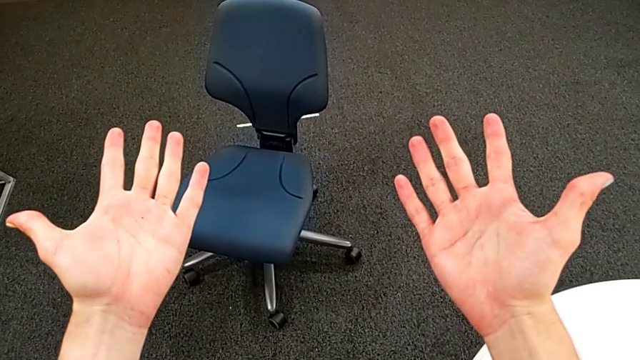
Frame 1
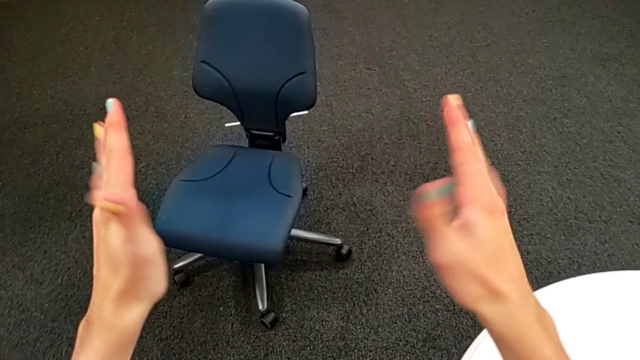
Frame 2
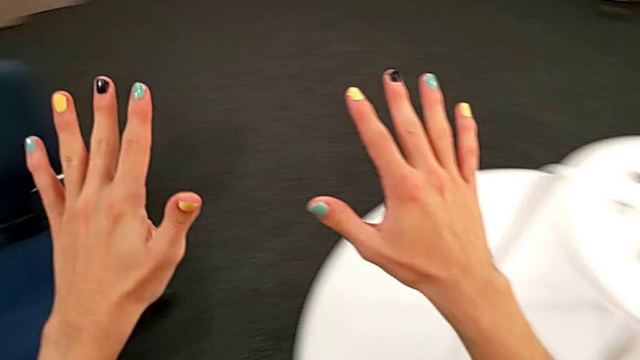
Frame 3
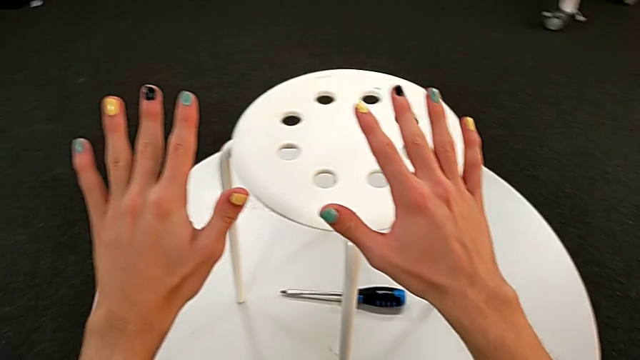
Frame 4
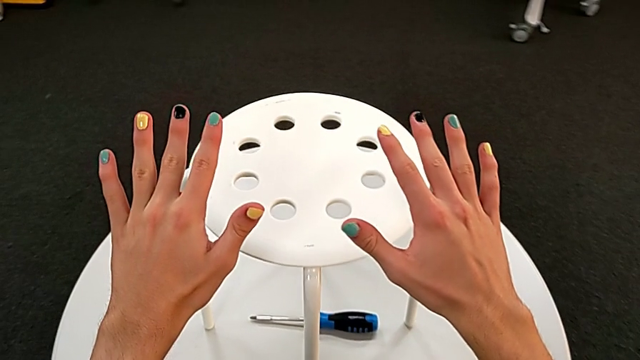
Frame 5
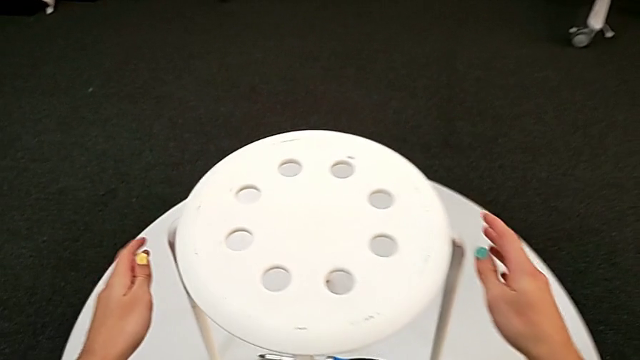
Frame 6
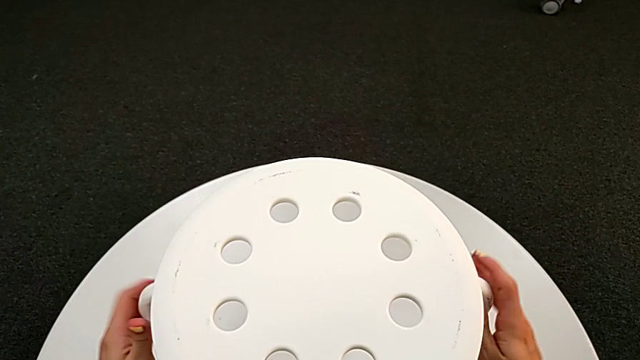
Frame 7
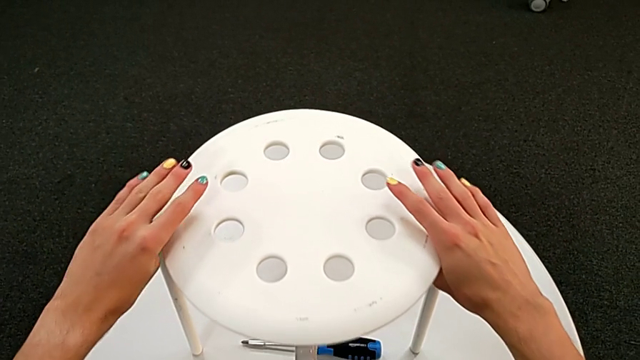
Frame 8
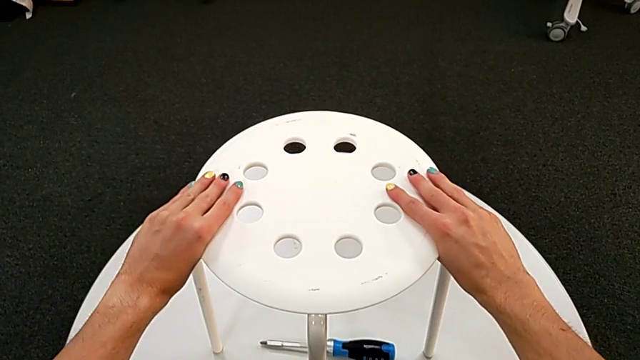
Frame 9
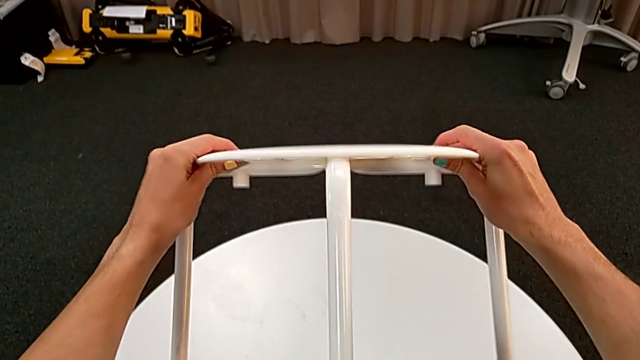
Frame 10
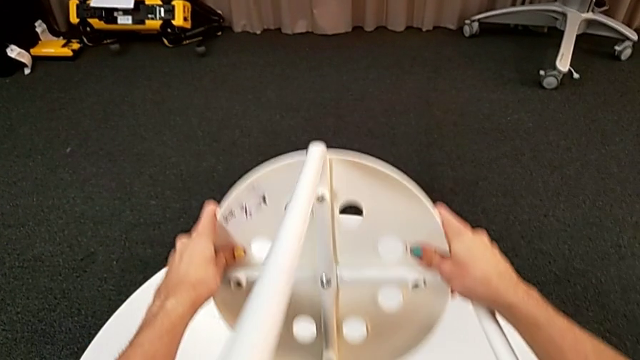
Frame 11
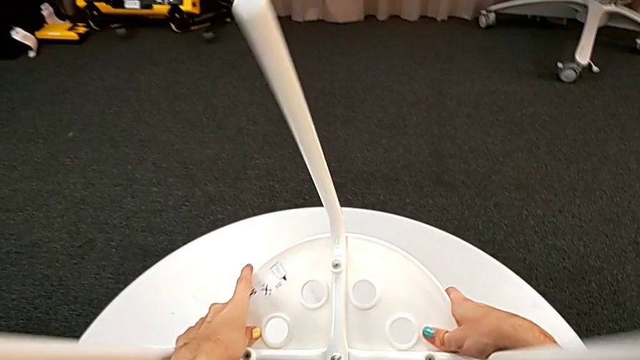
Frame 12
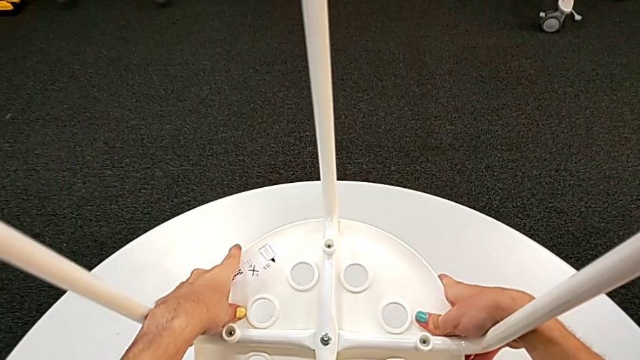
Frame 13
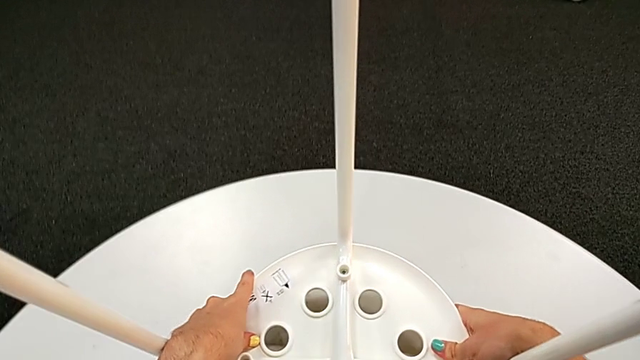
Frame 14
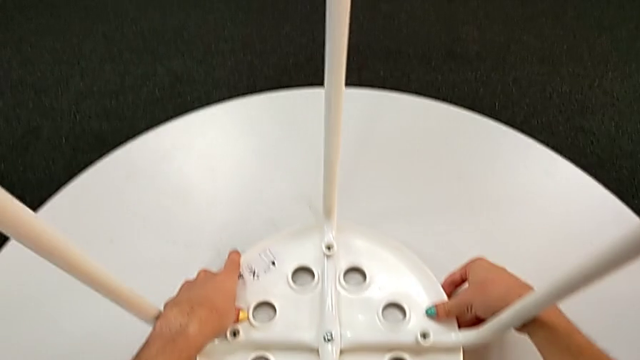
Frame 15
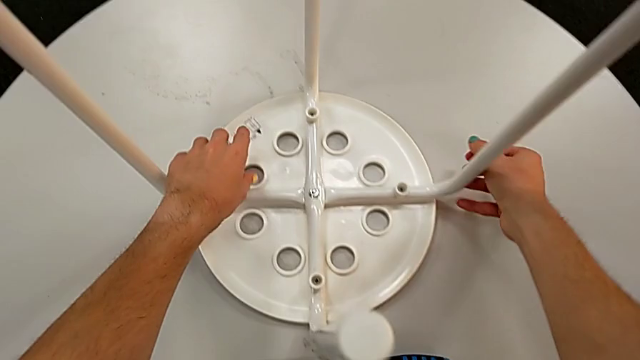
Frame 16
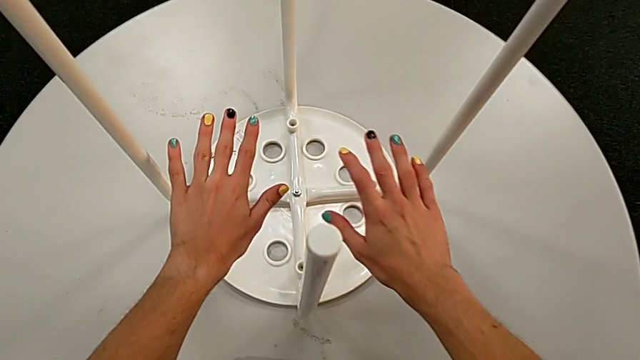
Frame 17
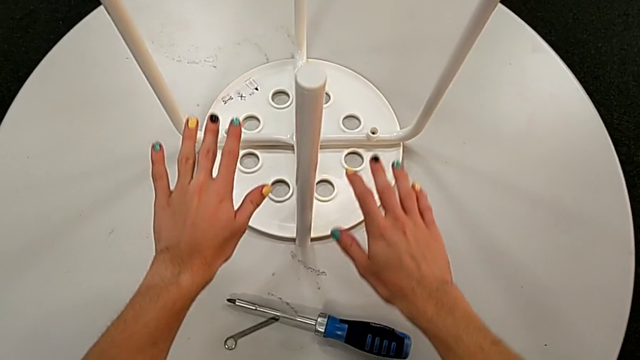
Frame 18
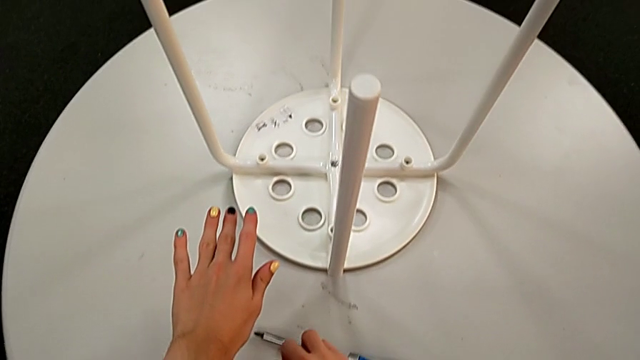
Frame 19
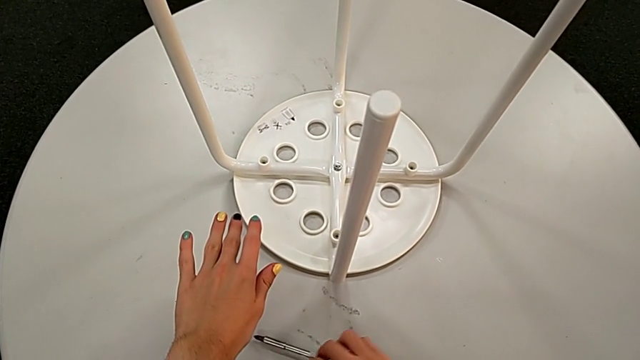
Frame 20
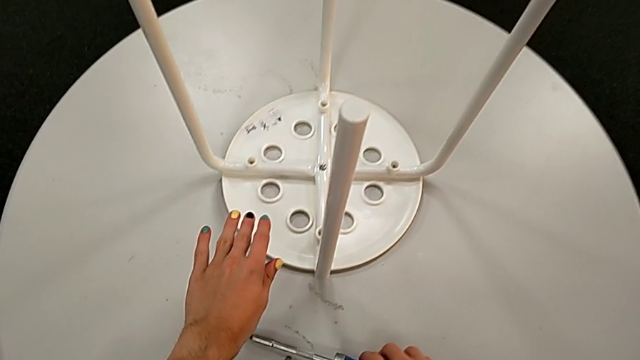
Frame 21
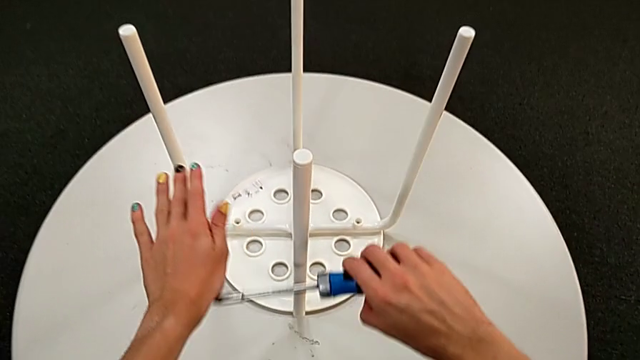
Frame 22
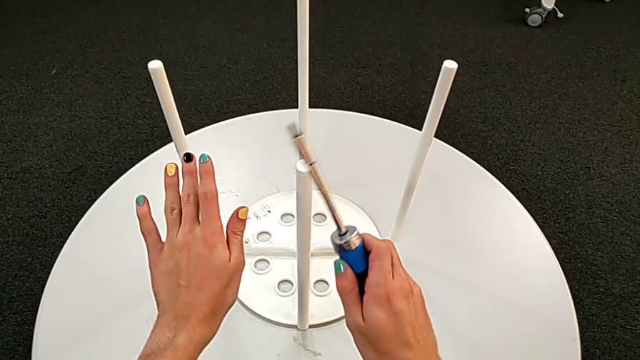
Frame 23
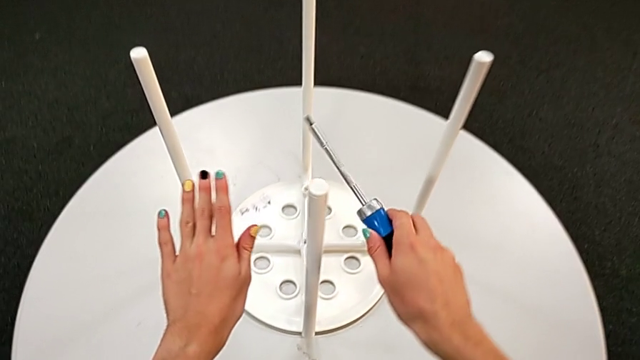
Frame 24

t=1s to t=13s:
The camera wearer is removing the seat from the legs. They grab the stool, lift it, flip it and place it. They wrongly grab the hexagonal wrench, leaving it on the table. They grab the screwdriver.

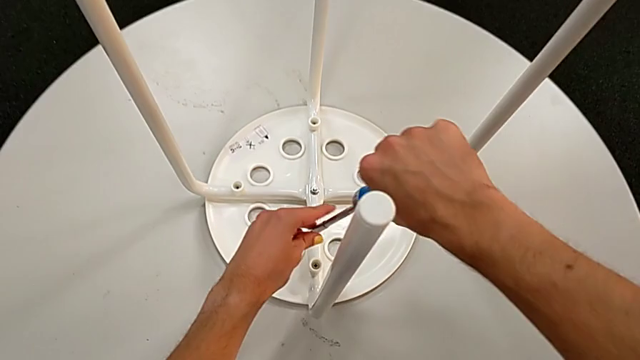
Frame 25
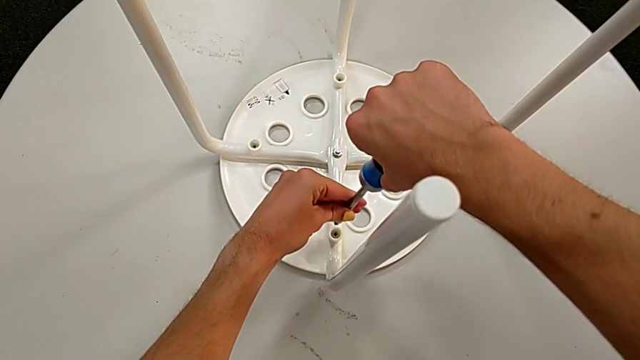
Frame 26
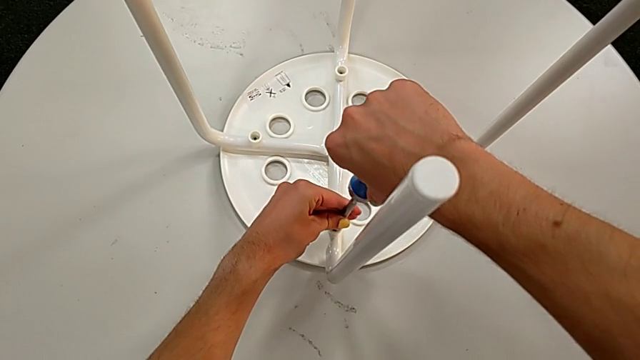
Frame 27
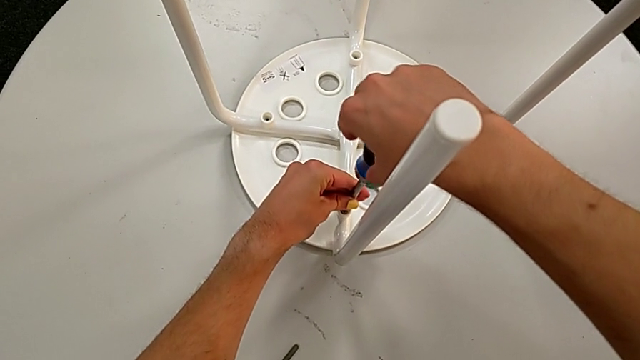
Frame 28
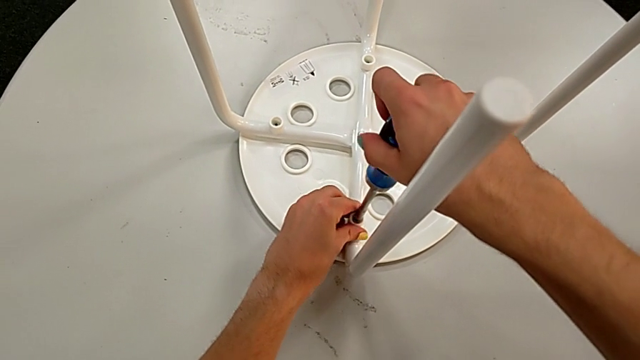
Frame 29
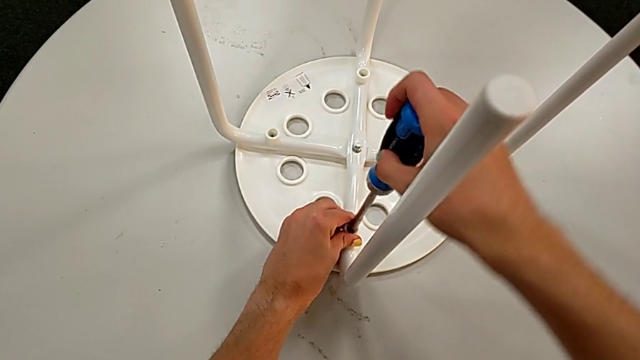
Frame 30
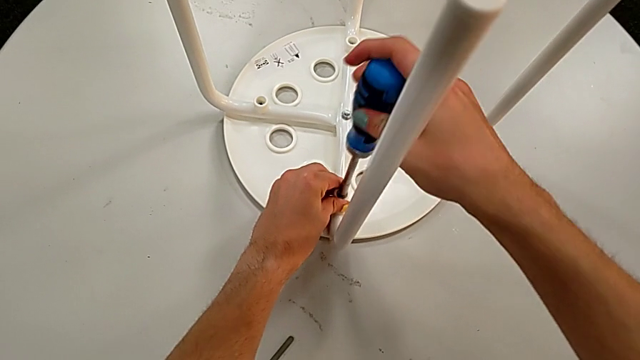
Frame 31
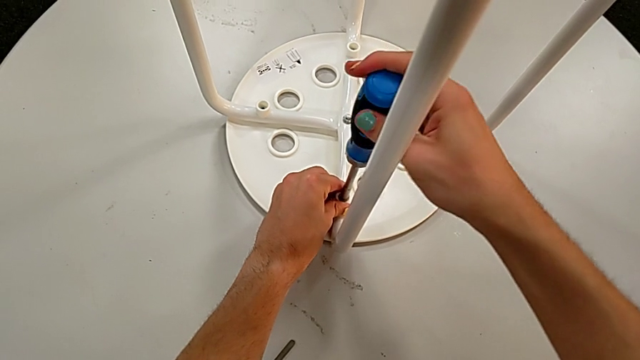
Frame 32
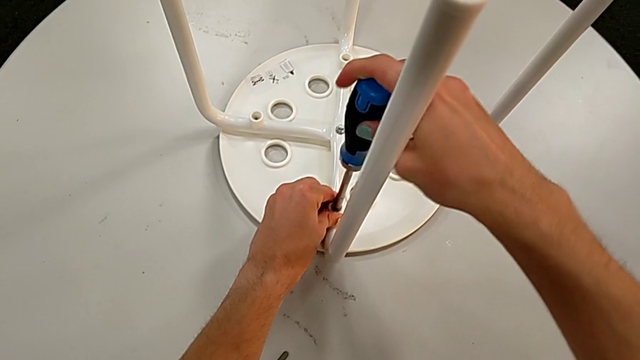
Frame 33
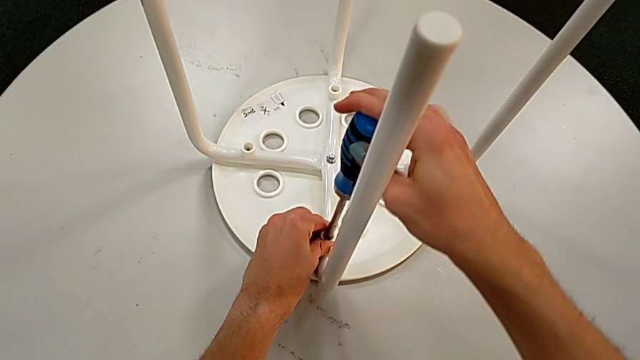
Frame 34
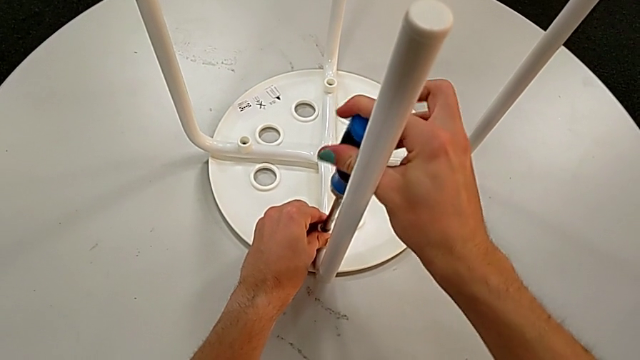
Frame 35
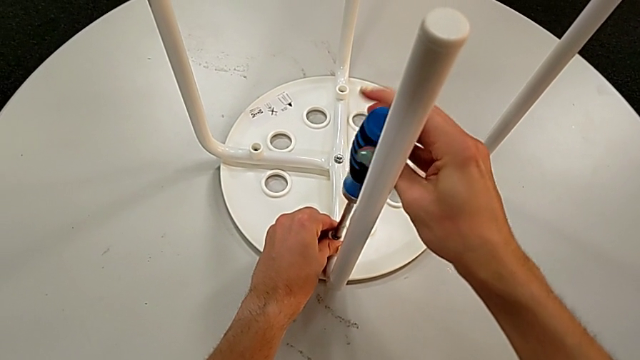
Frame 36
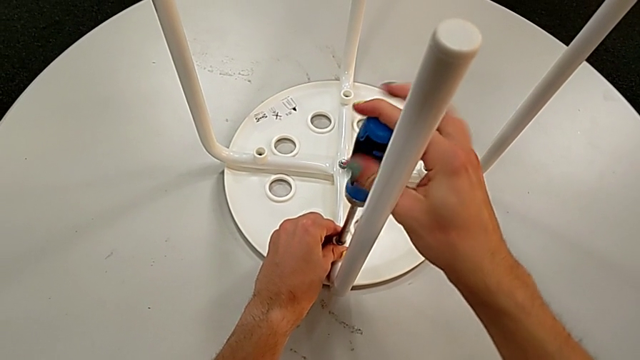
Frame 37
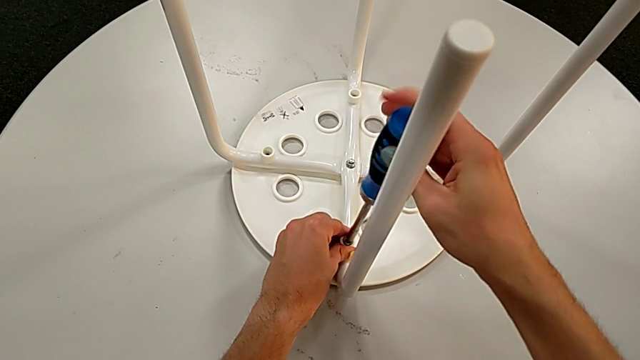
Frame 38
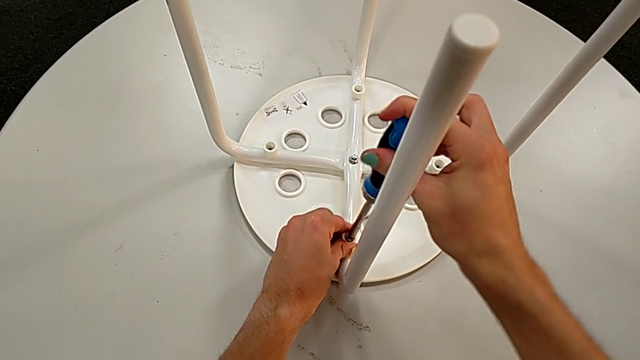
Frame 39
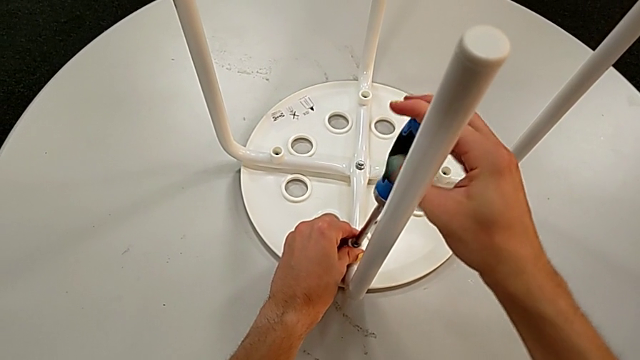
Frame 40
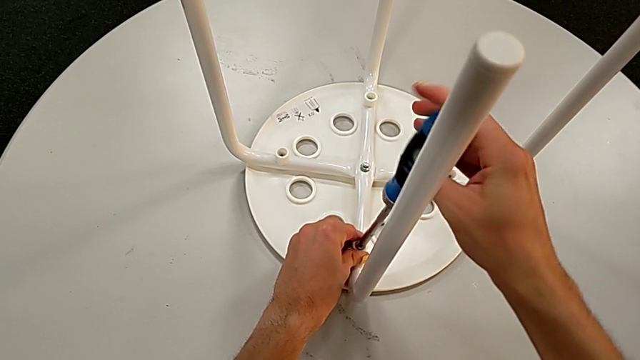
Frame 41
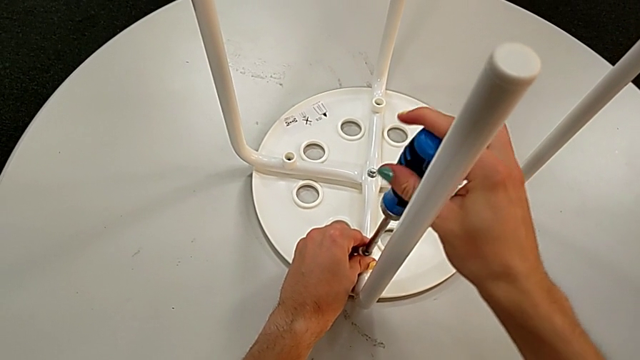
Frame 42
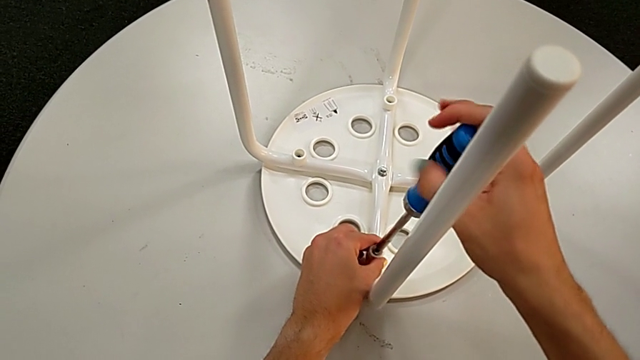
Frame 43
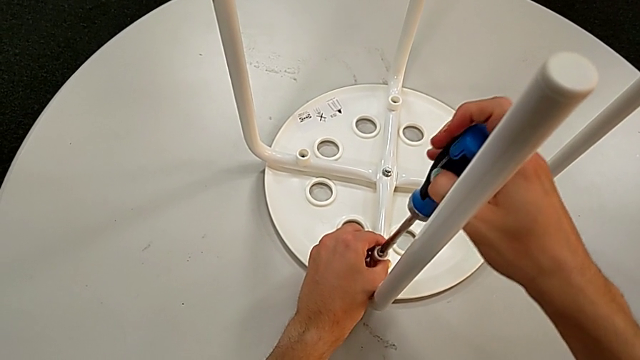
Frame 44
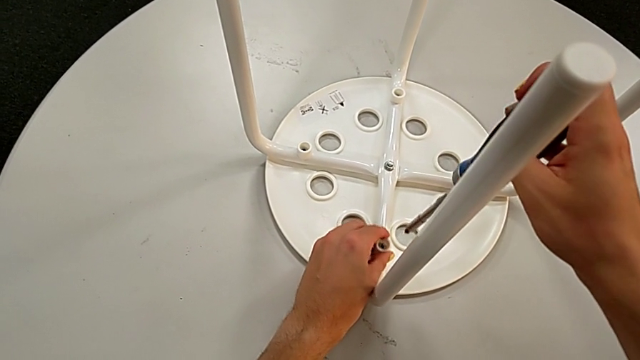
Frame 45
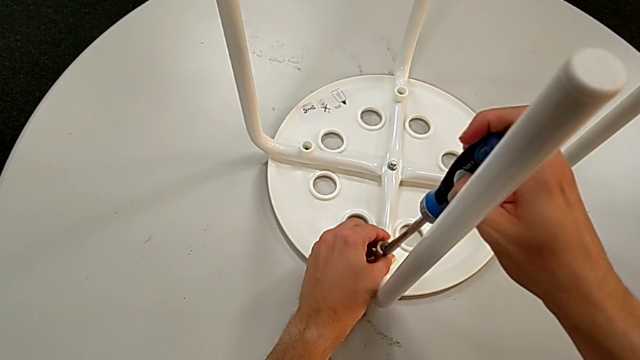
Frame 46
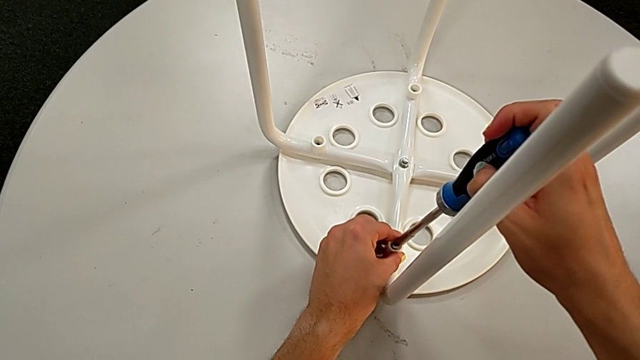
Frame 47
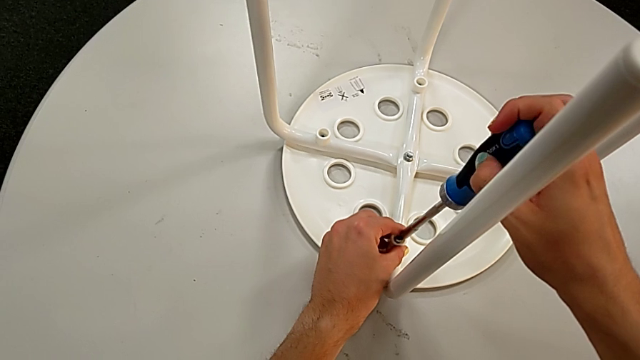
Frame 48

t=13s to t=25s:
The camera wearer is removing the seat from the legs. They insert the screwdriver, unscrew the first screw and grab it.
